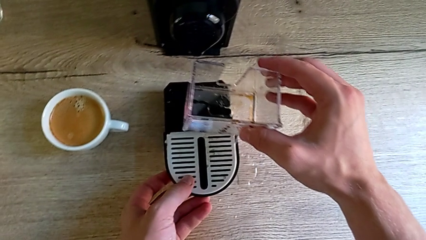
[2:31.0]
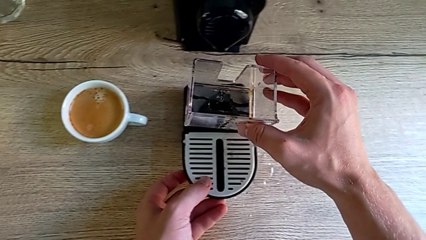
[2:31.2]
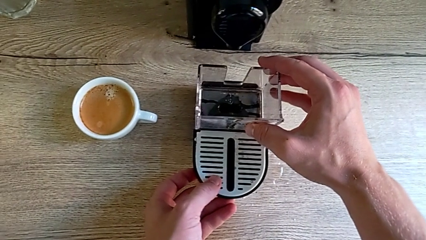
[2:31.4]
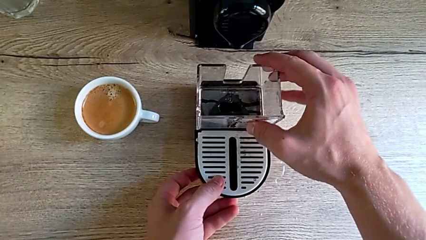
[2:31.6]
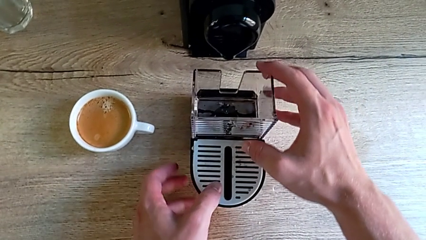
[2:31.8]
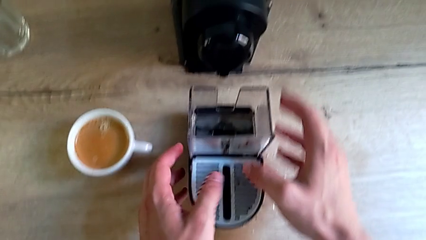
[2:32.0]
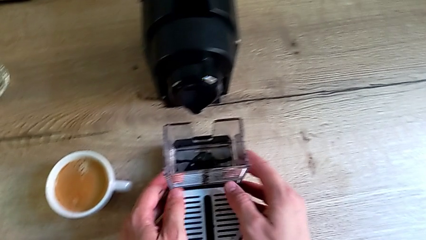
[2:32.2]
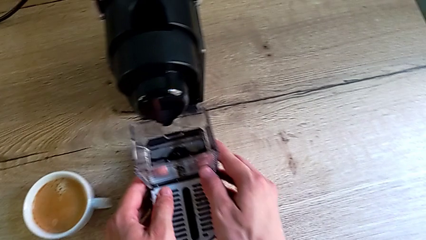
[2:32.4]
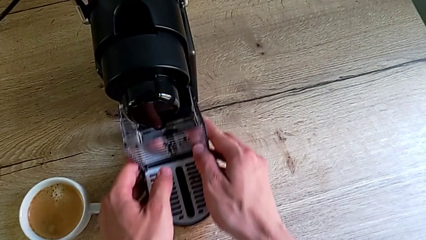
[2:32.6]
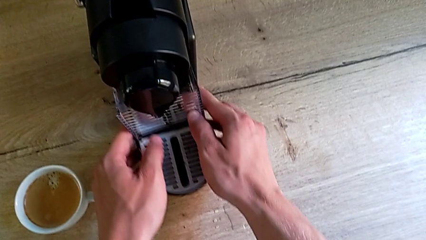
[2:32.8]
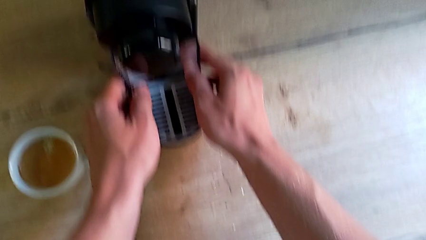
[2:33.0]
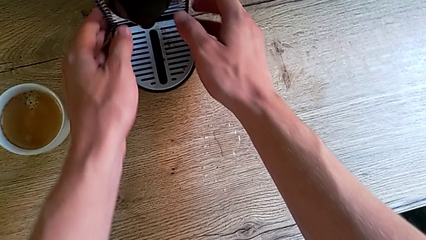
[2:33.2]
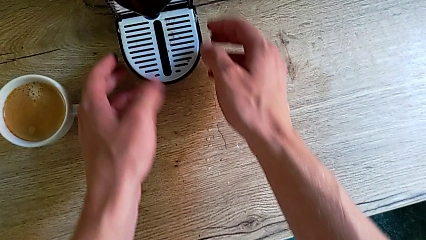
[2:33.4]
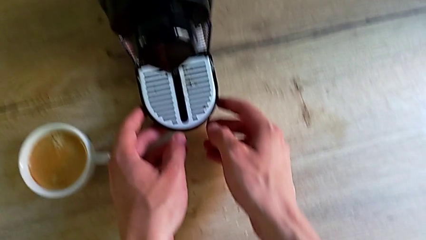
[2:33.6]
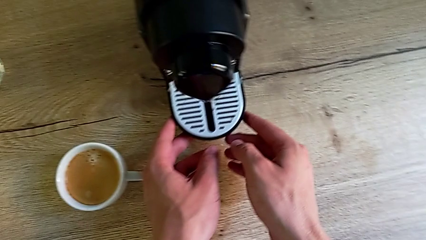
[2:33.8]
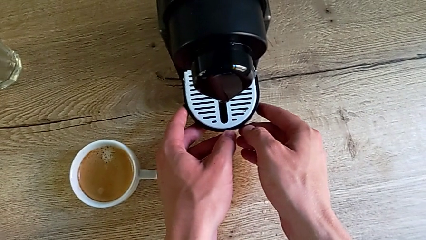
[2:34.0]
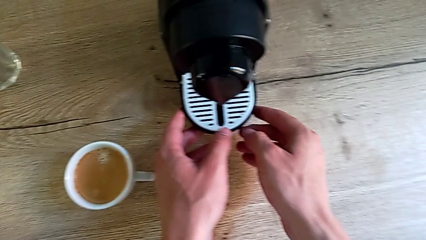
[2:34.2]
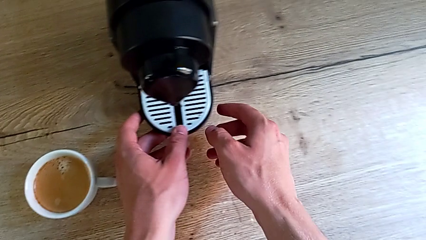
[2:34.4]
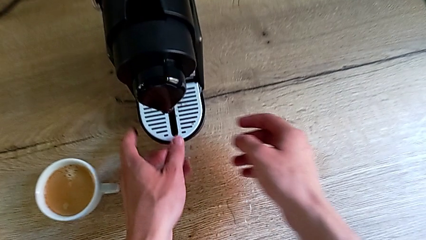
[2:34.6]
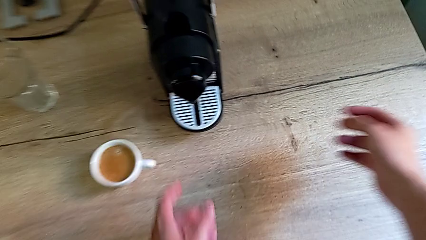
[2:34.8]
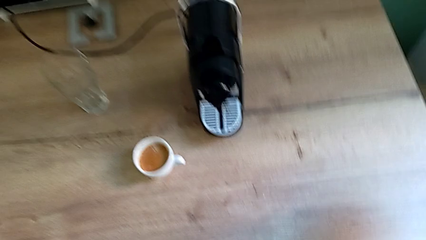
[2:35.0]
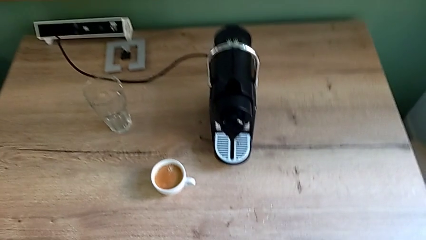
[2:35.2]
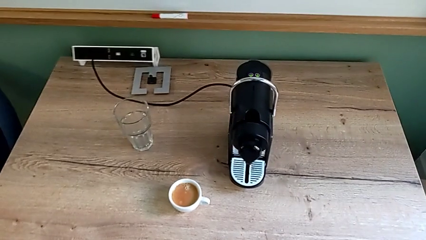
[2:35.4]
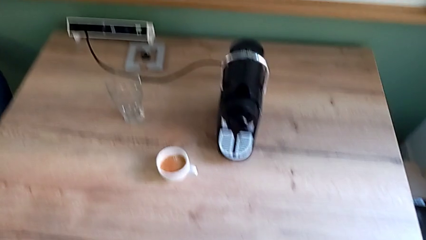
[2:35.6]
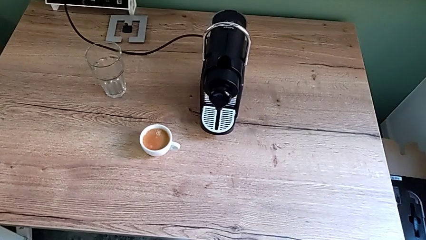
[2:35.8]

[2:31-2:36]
The camera wearer is emptying the drip tray. They assemble the capsule container and assemble the drip tray with the right hand.
